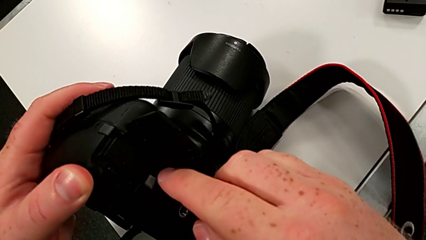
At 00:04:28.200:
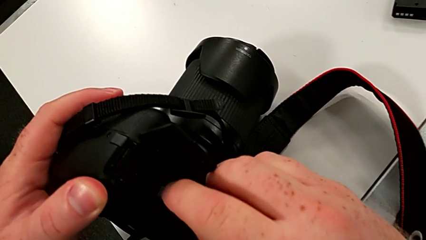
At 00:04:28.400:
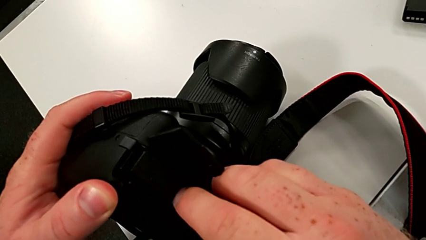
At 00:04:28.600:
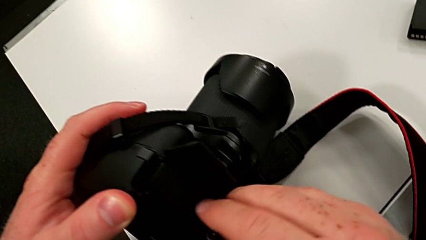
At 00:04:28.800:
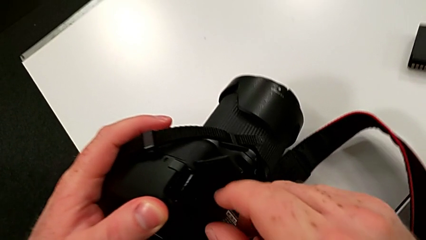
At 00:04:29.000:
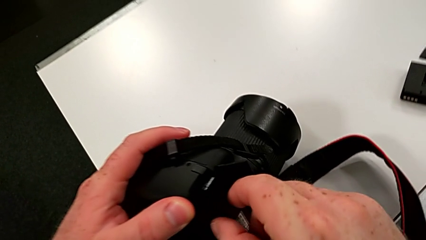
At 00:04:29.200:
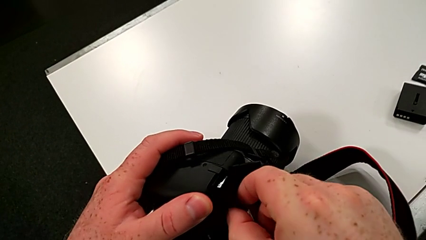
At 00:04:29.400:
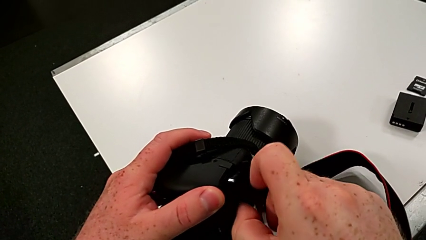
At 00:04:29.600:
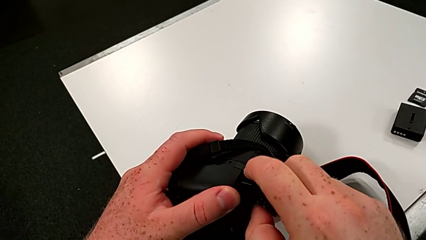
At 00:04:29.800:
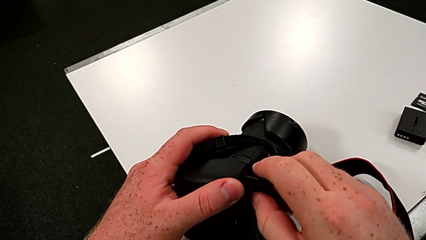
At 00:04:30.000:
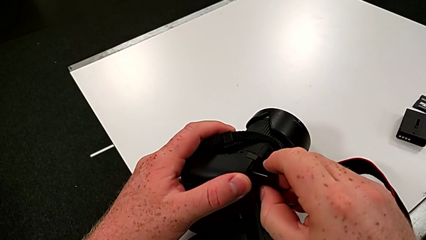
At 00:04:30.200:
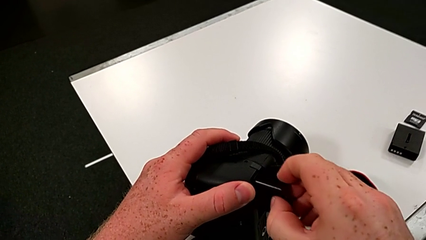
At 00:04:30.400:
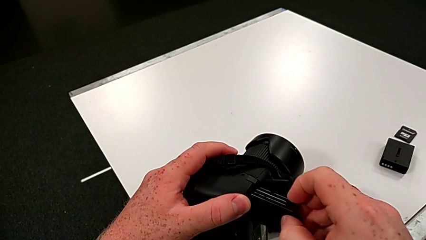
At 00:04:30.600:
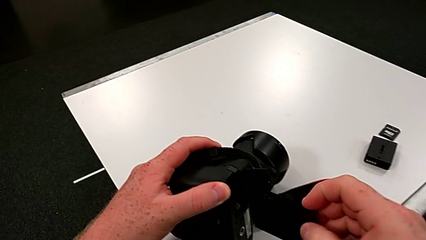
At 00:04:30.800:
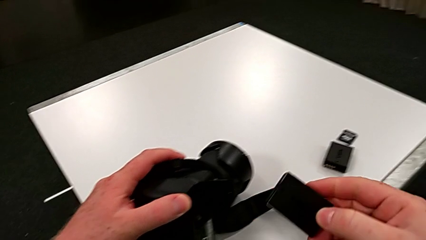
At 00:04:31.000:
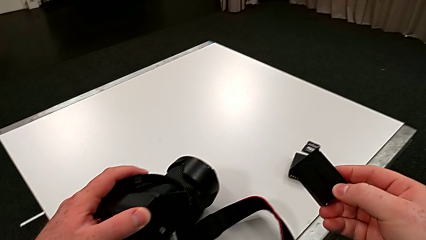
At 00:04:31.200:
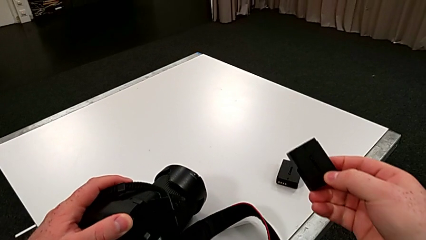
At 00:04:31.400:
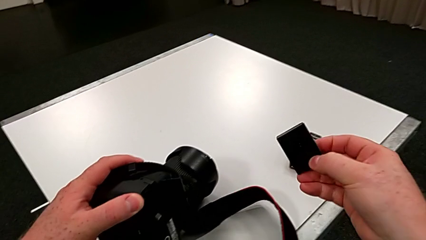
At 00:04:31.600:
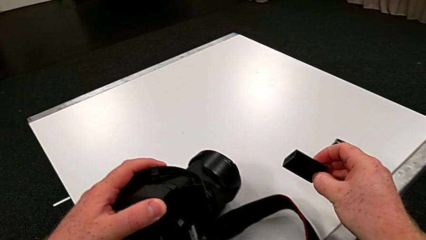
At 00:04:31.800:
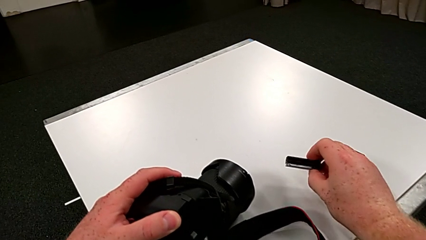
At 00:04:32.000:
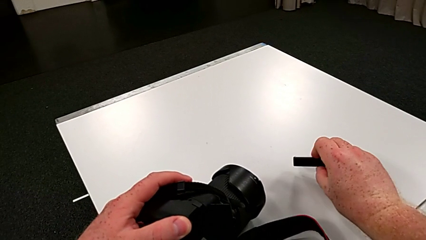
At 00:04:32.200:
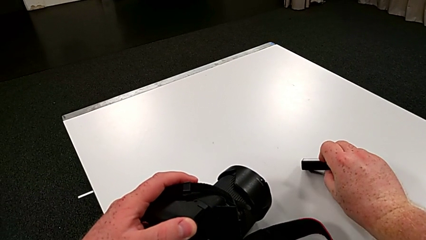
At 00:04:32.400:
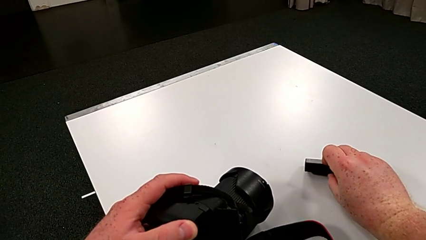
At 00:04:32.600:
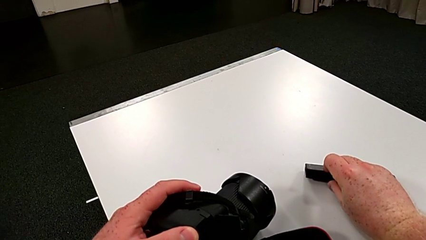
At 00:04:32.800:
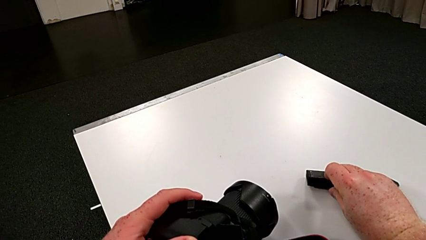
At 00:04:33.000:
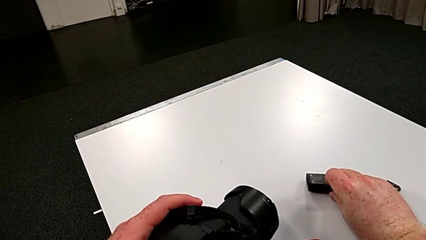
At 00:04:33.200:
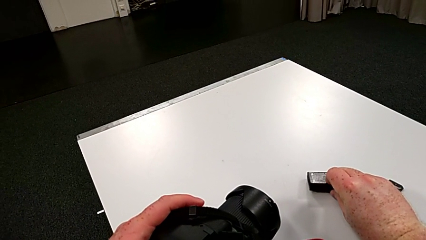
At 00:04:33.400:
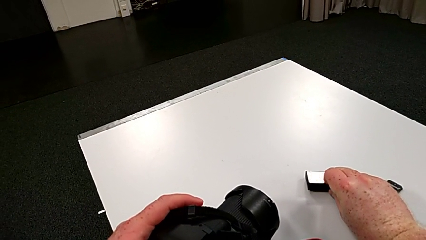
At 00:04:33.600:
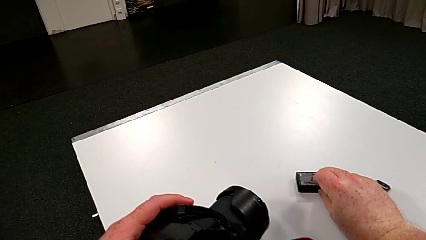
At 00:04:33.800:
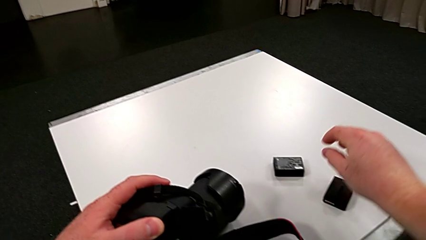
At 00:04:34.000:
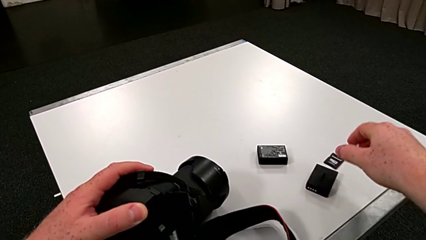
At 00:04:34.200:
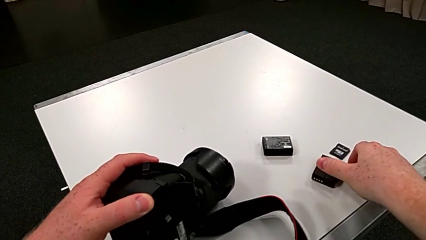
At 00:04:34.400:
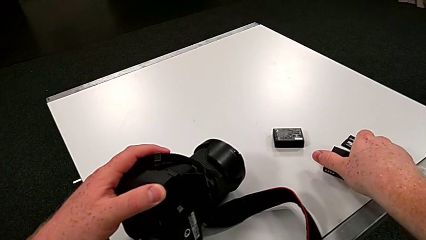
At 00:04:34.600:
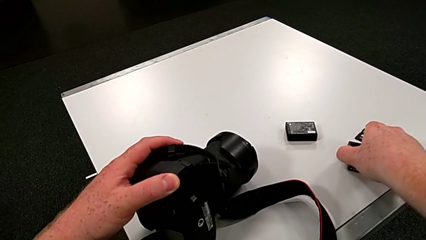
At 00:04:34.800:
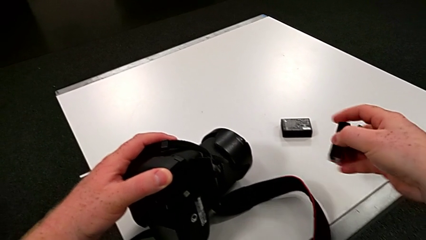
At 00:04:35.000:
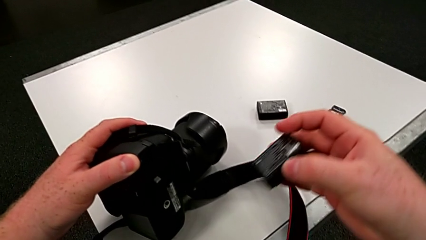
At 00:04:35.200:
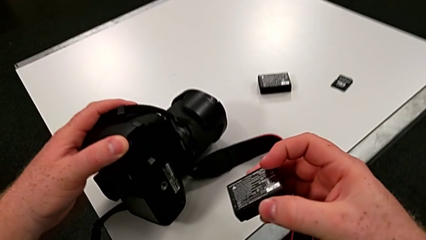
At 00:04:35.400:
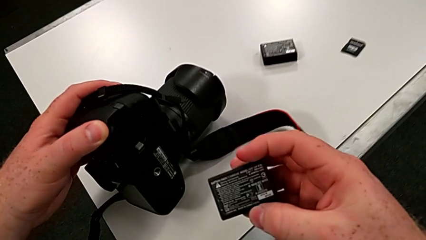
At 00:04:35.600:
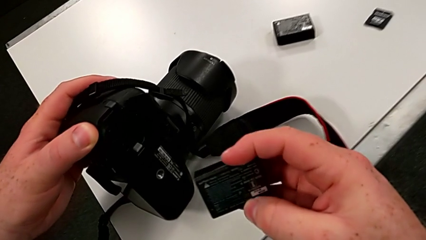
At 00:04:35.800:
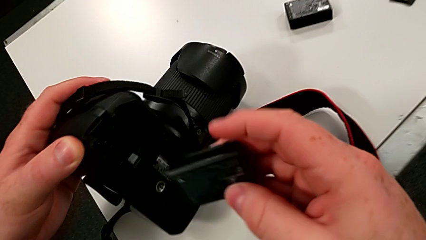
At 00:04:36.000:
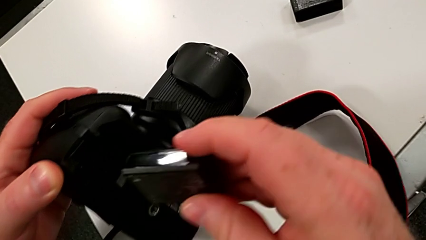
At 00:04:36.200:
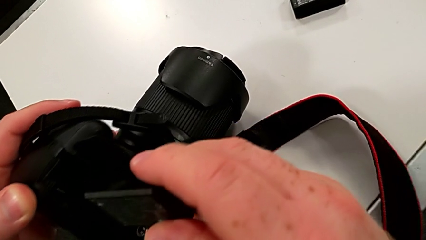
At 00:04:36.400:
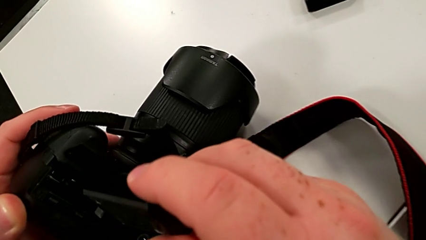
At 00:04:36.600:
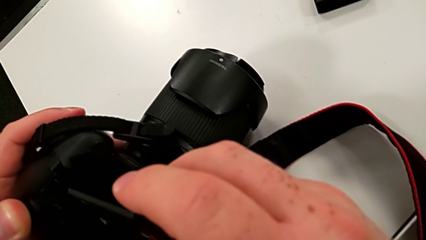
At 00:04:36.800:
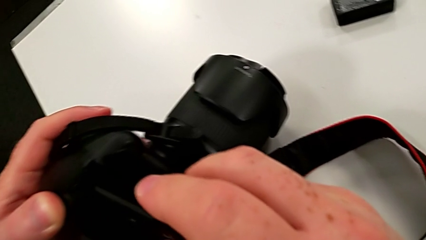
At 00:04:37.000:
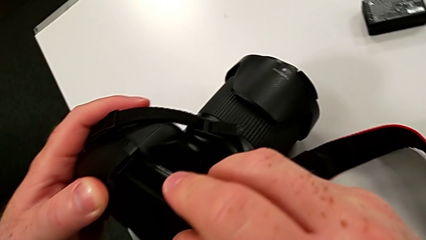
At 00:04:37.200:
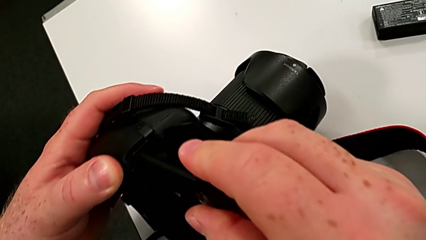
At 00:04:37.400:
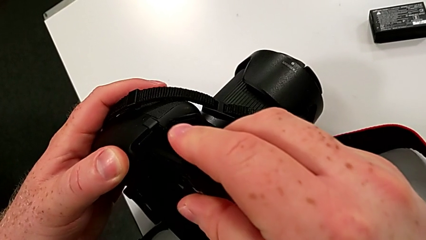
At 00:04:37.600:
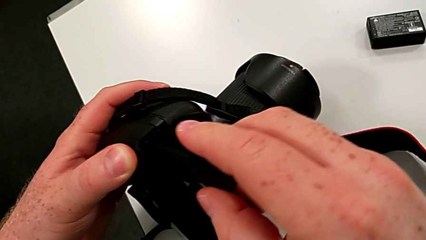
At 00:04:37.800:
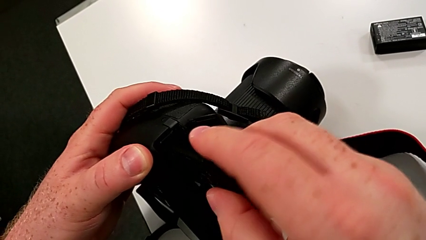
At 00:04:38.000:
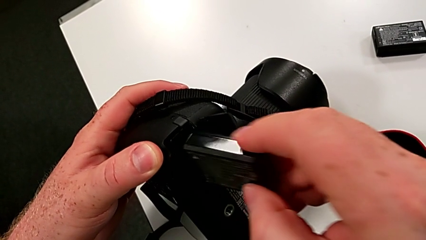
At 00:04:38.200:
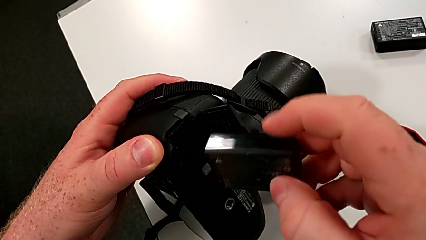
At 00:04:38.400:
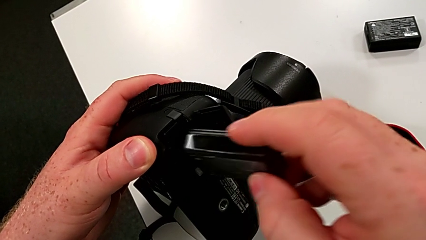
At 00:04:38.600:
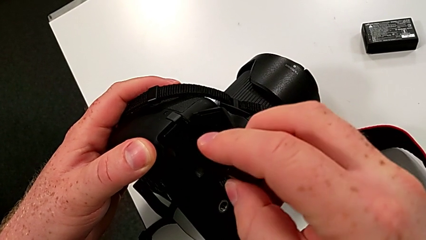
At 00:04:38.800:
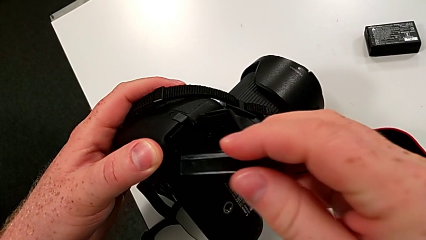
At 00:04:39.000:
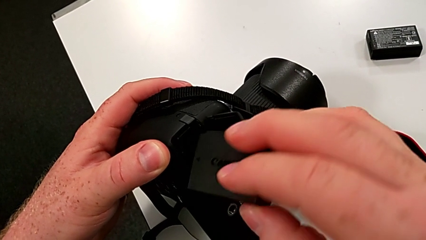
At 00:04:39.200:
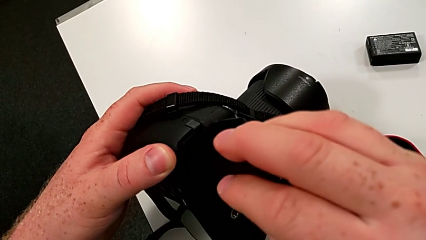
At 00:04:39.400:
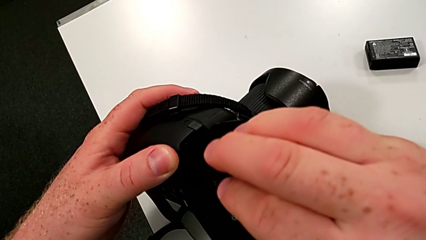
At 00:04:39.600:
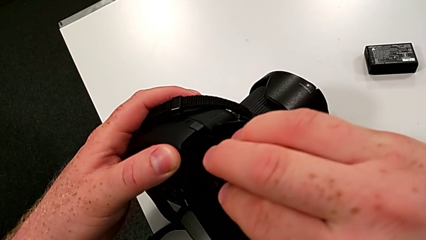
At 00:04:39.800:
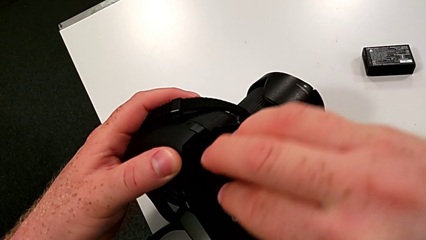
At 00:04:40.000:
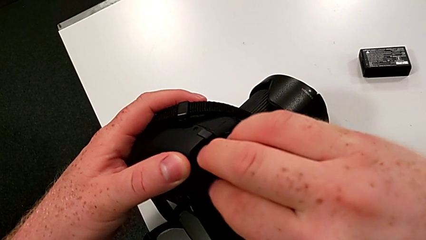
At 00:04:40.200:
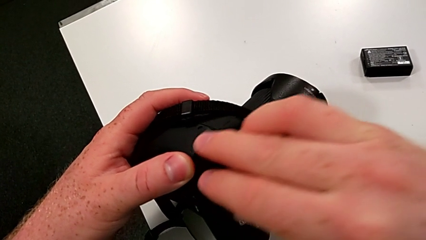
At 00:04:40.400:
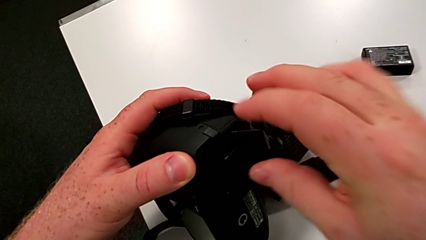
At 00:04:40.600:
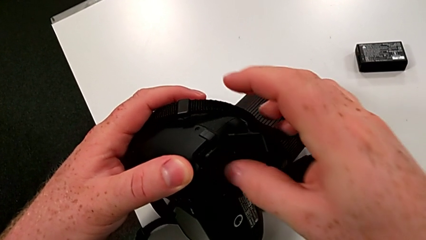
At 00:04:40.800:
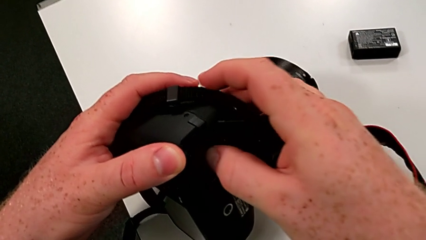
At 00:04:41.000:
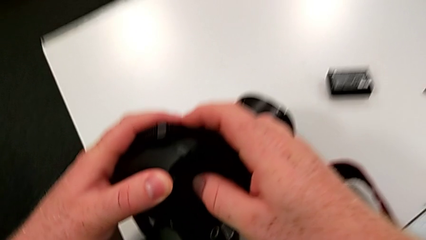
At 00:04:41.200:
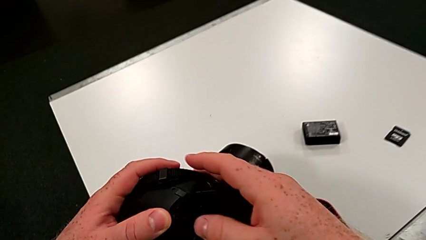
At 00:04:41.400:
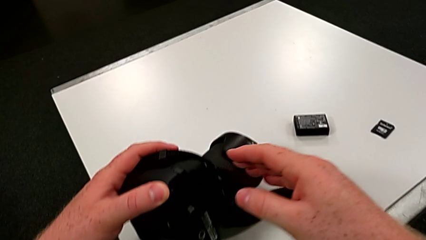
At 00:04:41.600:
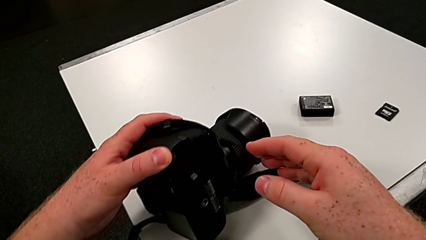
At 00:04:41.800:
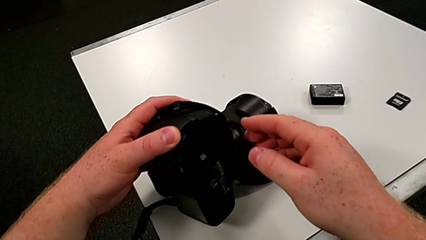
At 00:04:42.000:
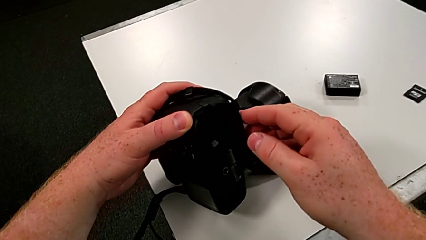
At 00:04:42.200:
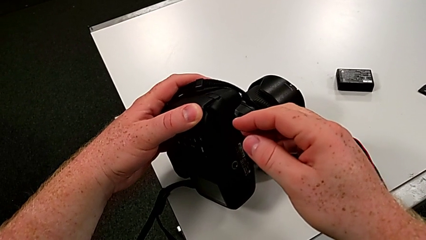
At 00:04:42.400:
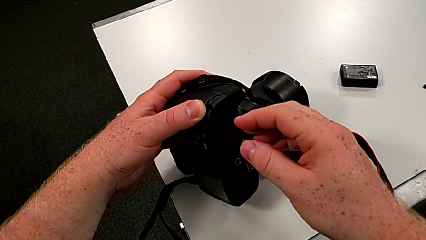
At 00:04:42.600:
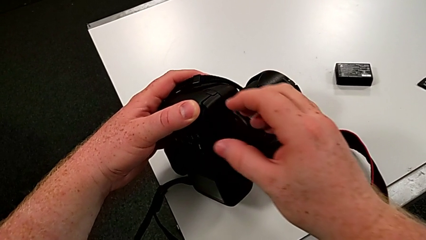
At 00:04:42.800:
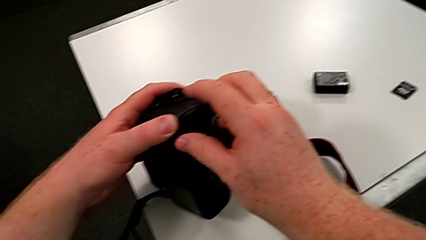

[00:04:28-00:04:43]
The camera wearer is changing the battery of their DSLR. They press the release button, withdraw the battery, place it, grab it, insert it and wrongly close the battery door.

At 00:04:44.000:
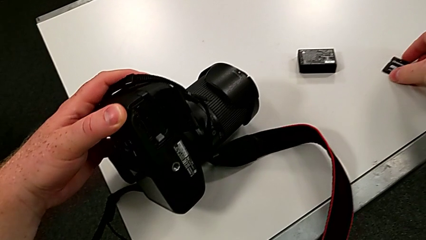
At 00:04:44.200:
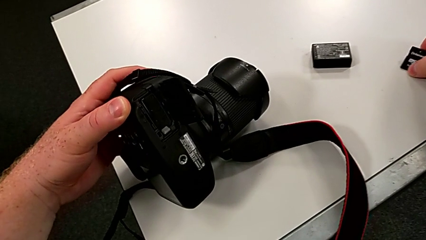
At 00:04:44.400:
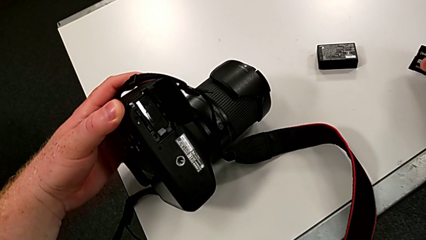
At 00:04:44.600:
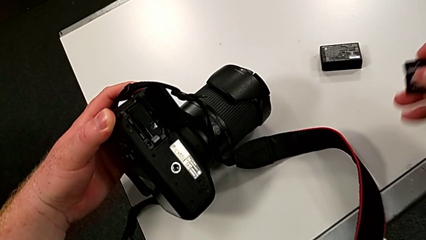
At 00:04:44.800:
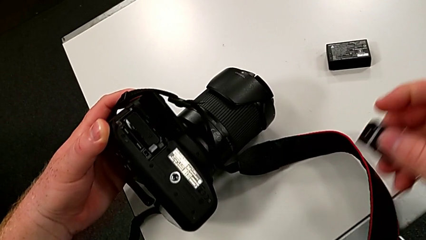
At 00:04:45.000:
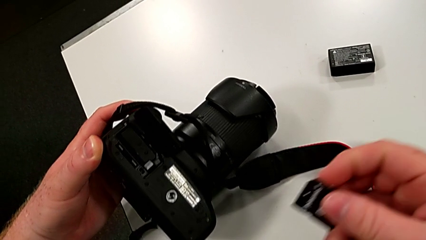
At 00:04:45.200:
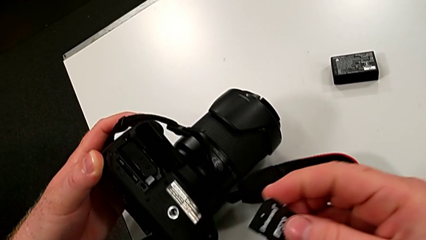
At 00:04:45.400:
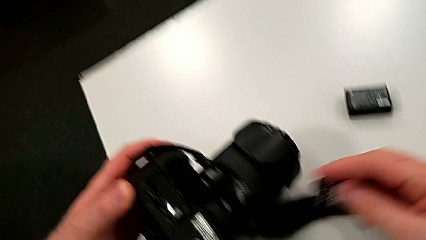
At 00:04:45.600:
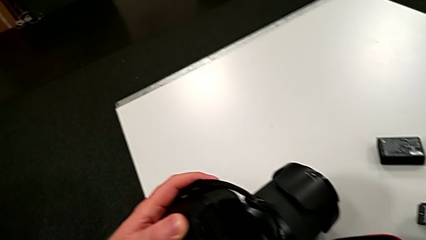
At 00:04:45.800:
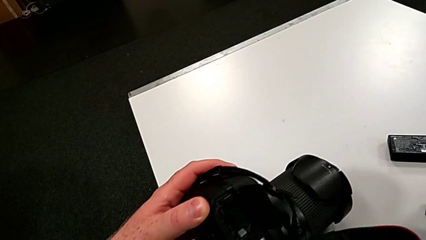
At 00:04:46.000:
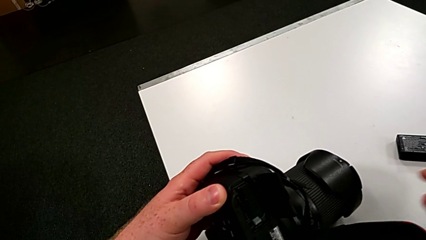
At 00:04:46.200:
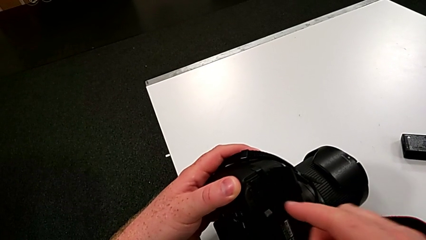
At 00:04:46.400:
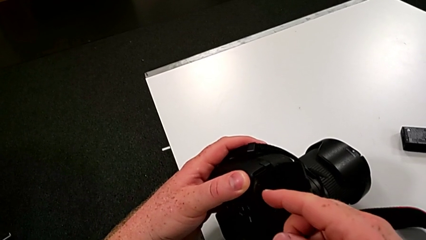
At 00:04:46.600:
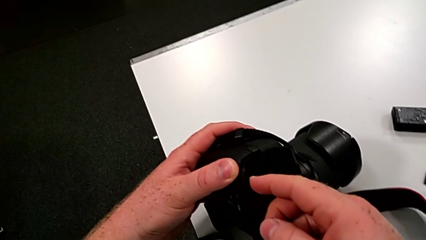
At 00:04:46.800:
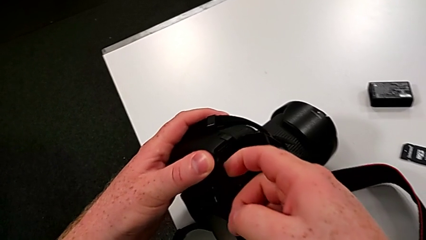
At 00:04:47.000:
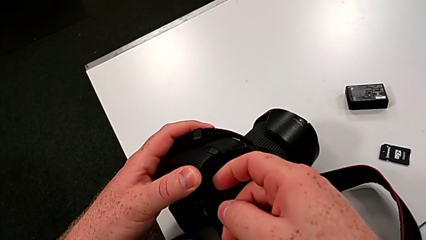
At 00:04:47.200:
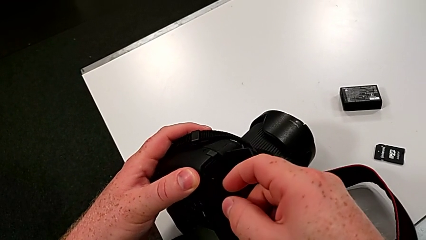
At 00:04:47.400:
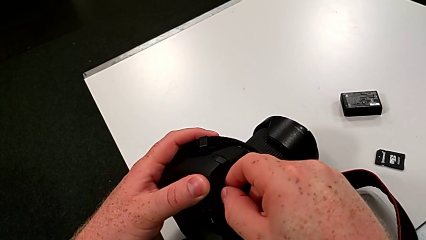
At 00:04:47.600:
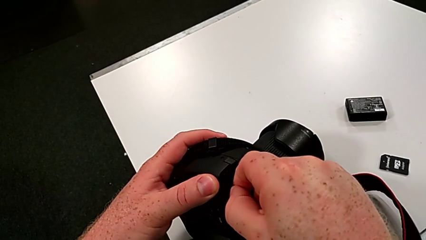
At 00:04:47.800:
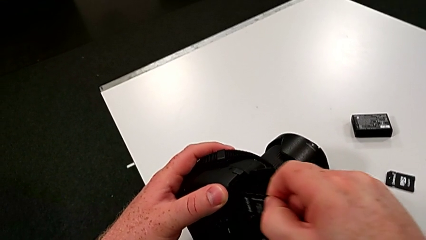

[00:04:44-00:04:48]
The camera wearer is changing the SD card in the DSLR. They grab the SD card, place it and withdraw it.
